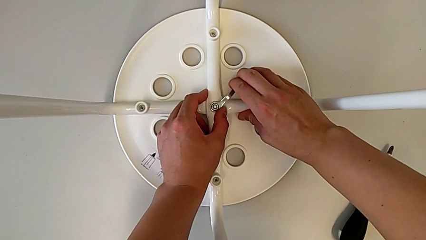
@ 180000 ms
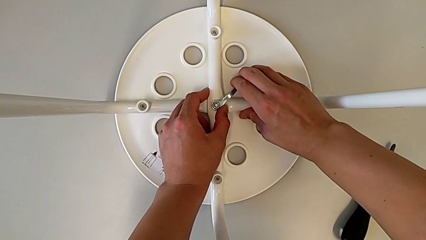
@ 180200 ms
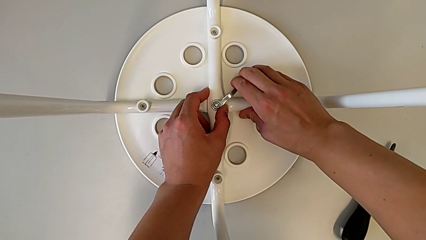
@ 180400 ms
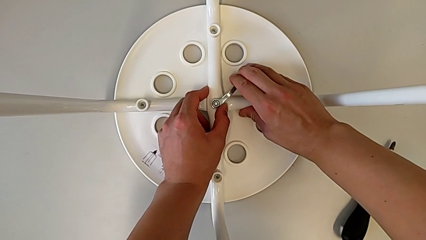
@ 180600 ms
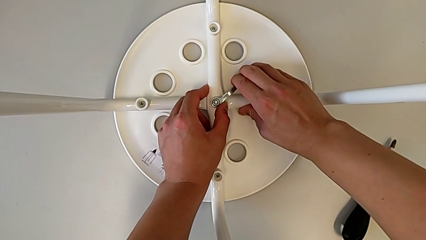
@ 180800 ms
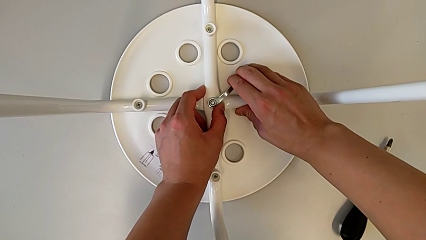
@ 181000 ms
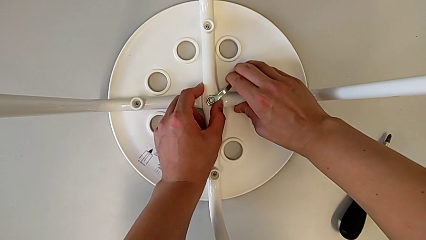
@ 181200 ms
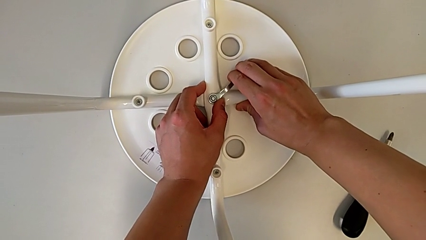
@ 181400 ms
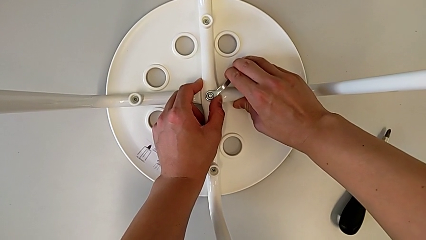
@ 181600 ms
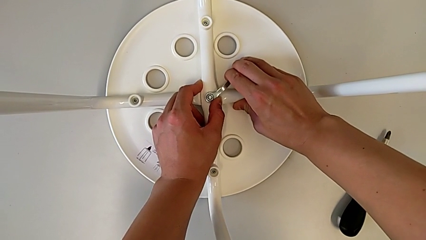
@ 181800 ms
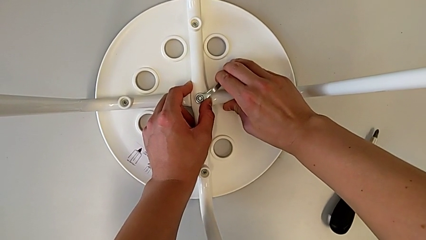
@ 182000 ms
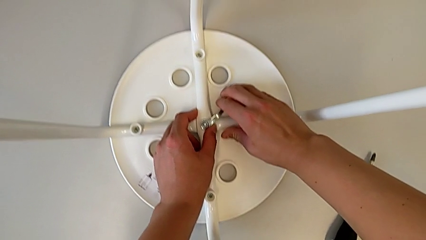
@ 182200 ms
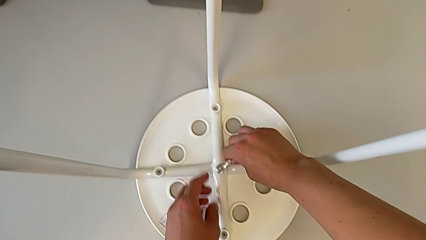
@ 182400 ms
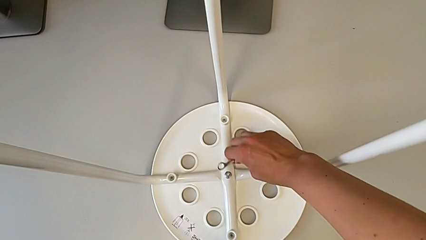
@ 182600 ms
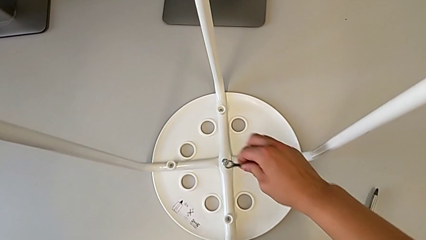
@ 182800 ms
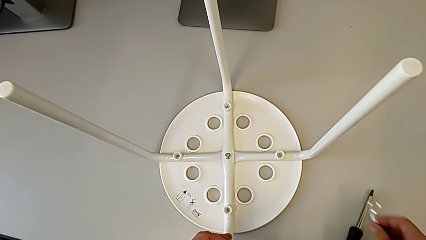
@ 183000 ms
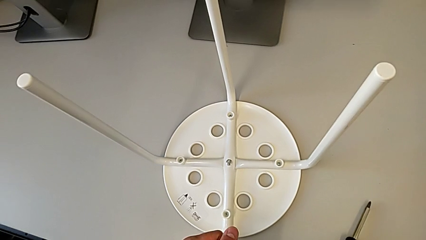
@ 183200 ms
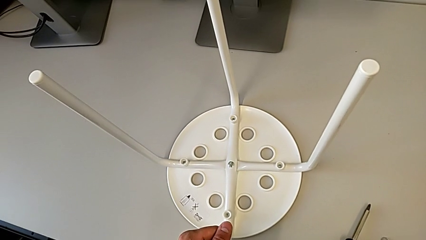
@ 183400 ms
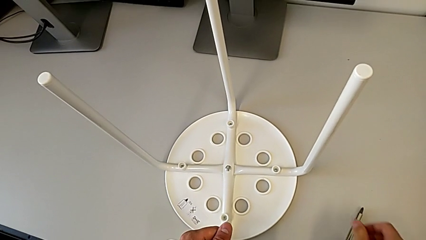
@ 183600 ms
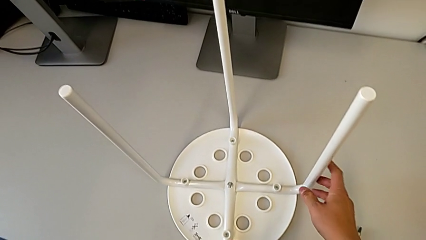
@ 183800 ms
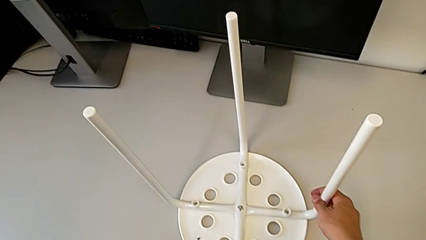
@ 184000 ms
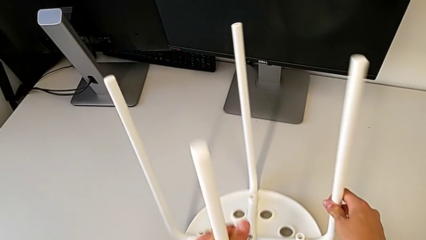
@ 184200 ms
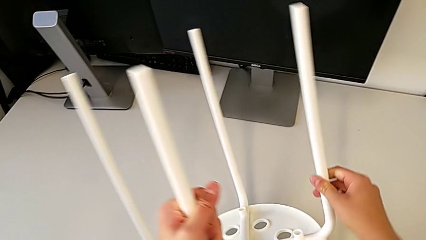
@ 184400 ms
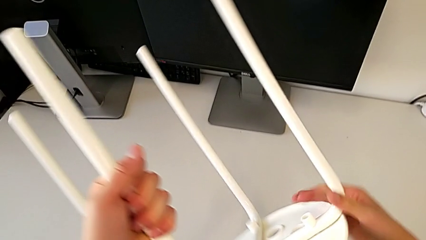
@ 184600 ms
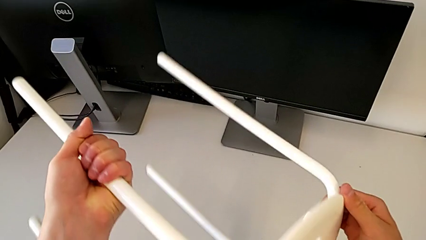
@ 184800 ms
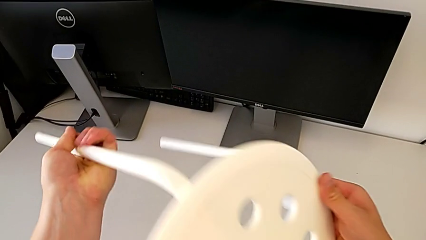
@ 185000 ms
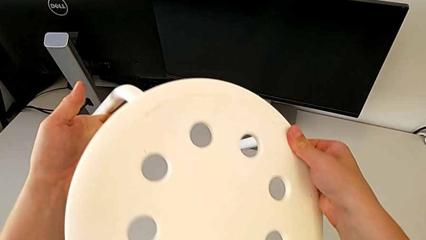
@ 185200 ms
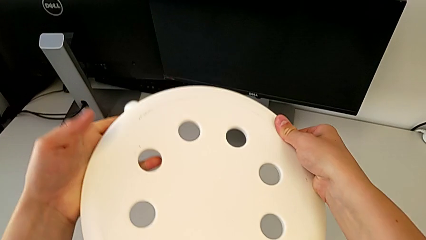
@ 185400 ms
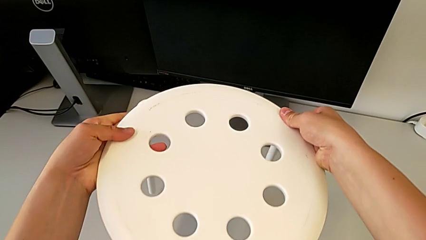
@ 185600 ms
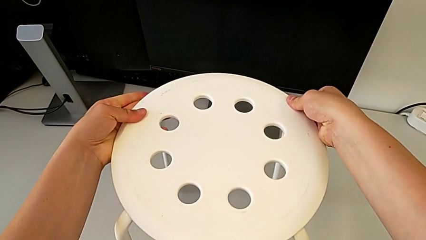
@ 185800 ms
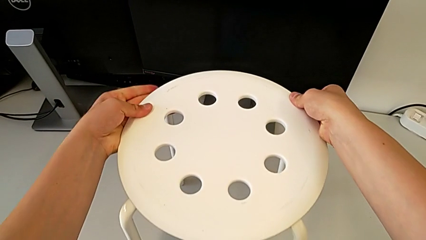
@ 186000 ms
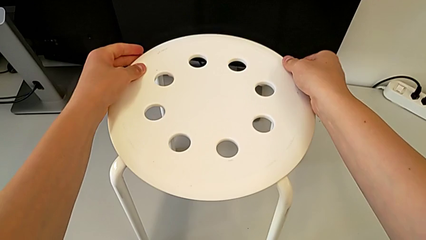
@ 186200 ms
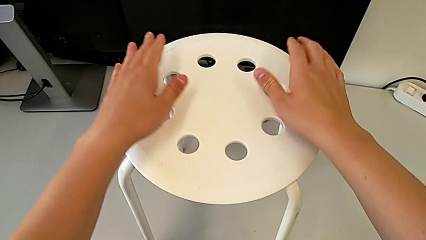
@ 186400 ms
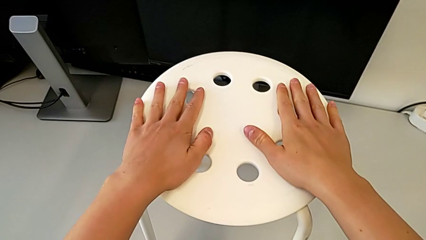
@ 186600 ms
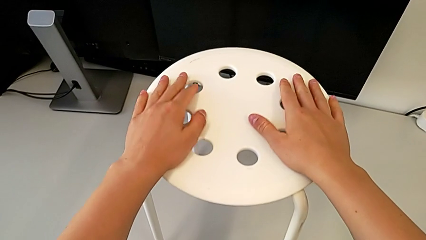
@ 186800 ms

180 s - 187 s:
The camera wearer is tightening the middle hex nut onto the chair, completing the task. They screw the hex nut, withdraw the hexagonal wrench, place it, rotate the stool and place it.
